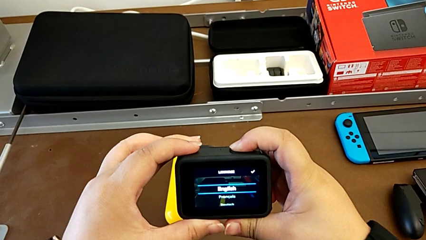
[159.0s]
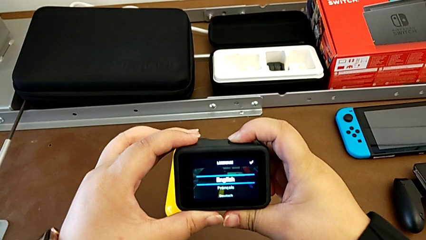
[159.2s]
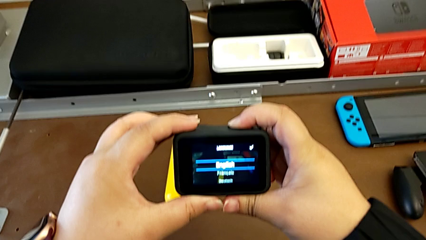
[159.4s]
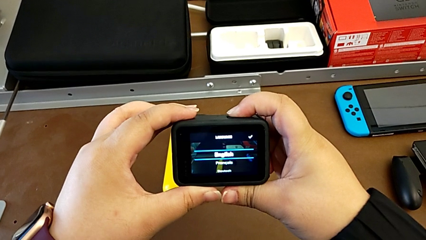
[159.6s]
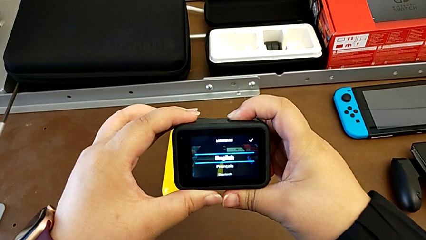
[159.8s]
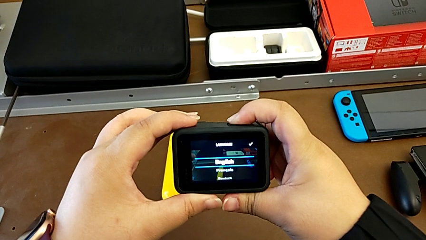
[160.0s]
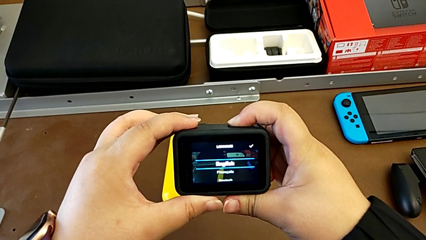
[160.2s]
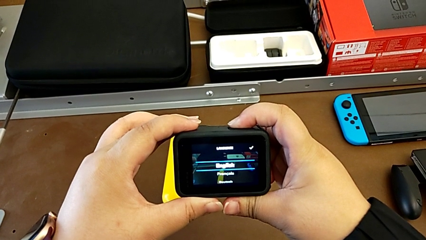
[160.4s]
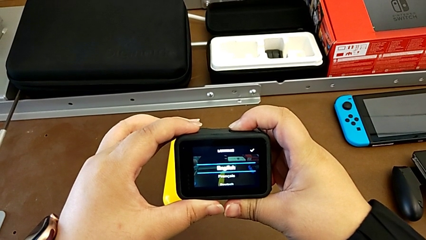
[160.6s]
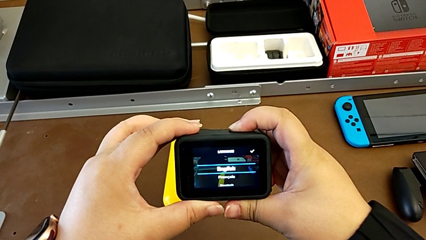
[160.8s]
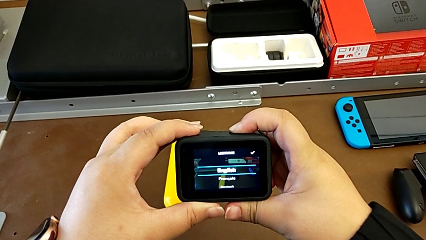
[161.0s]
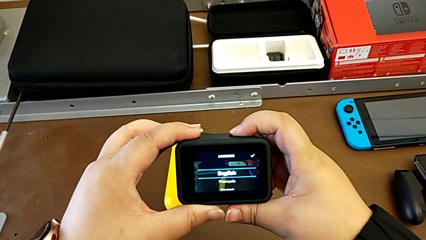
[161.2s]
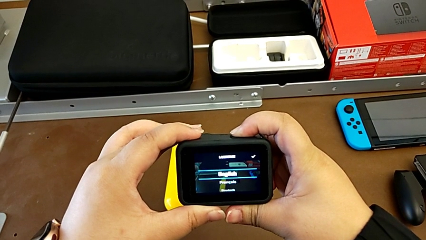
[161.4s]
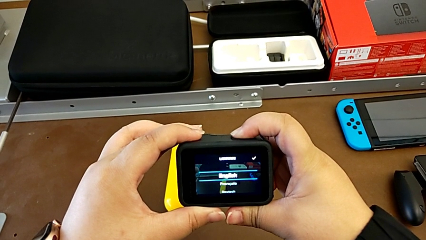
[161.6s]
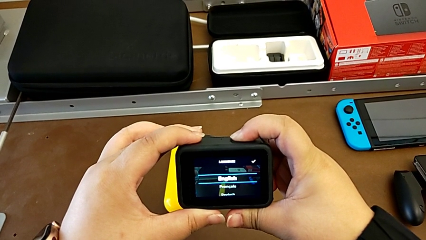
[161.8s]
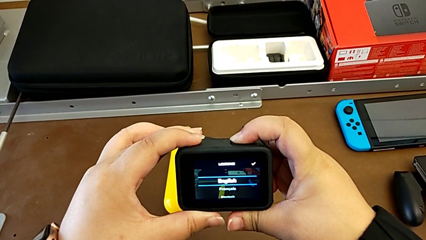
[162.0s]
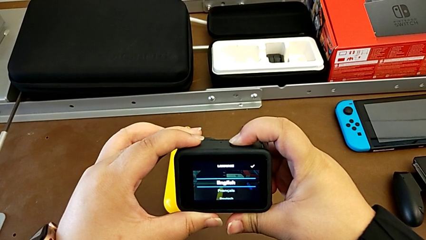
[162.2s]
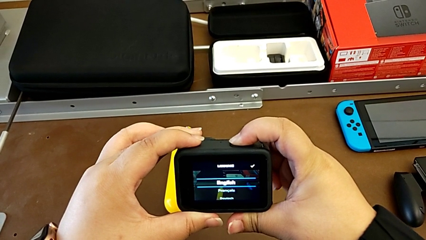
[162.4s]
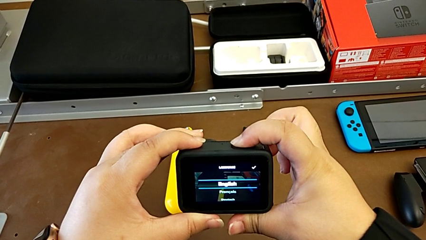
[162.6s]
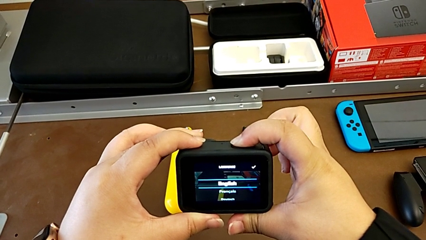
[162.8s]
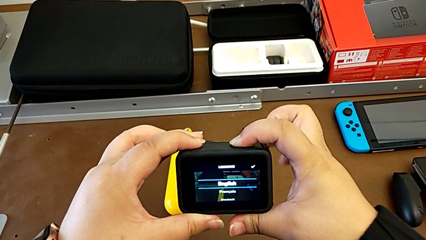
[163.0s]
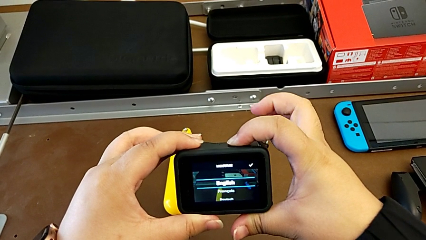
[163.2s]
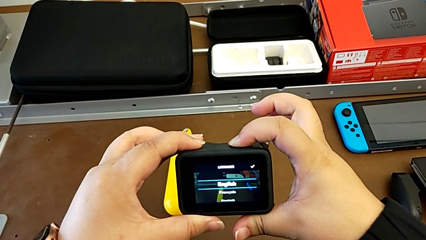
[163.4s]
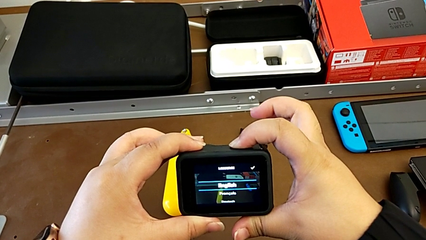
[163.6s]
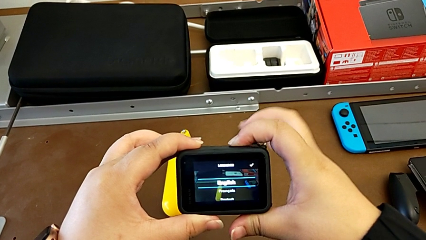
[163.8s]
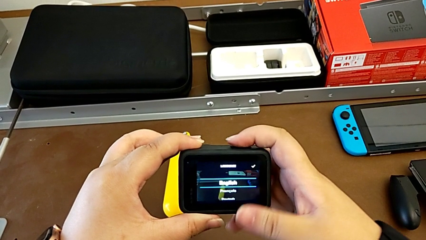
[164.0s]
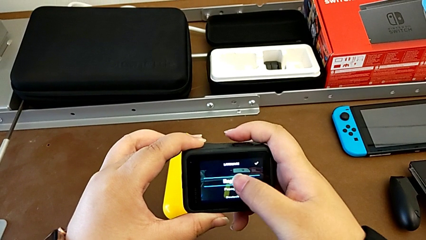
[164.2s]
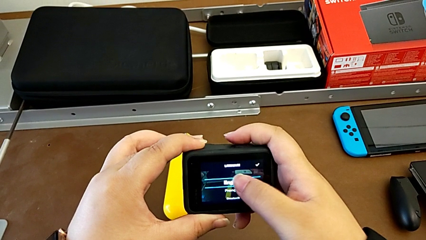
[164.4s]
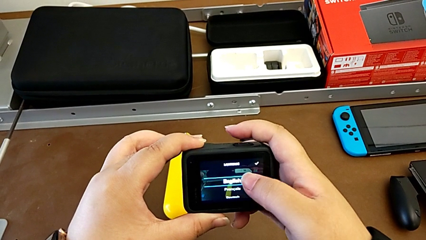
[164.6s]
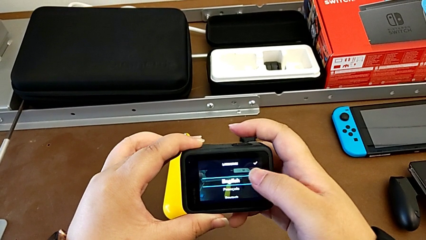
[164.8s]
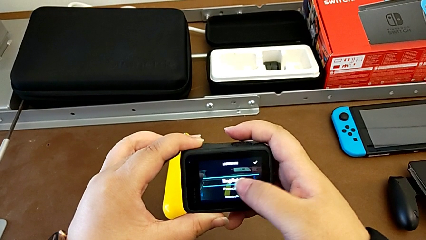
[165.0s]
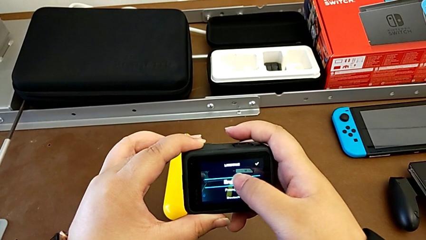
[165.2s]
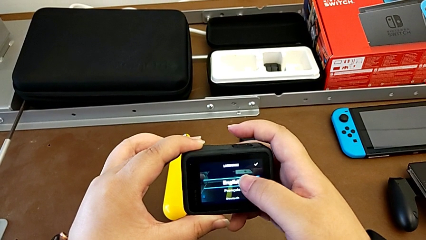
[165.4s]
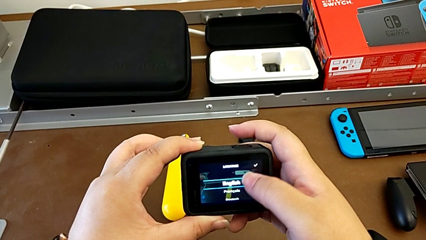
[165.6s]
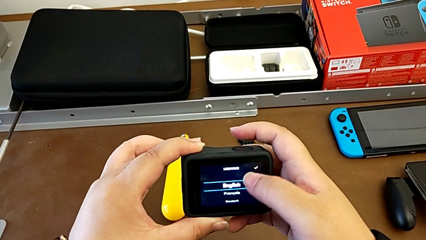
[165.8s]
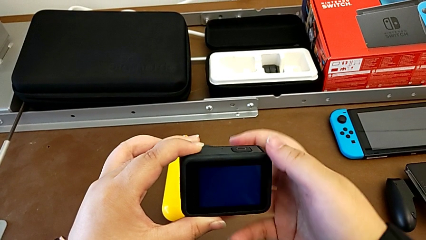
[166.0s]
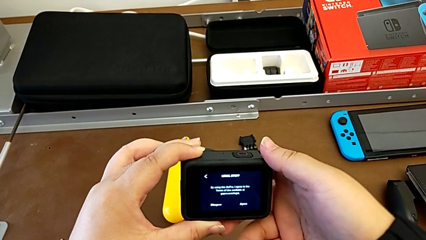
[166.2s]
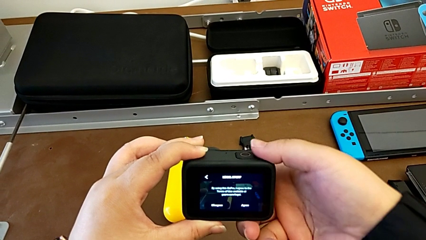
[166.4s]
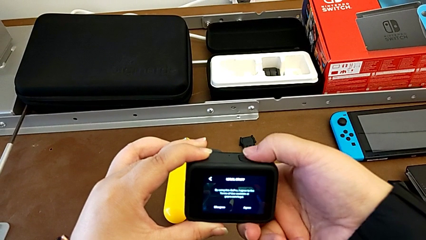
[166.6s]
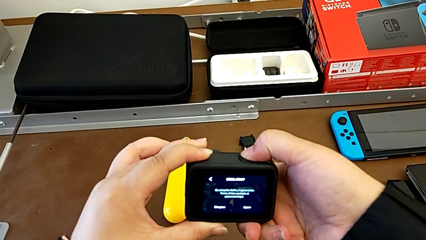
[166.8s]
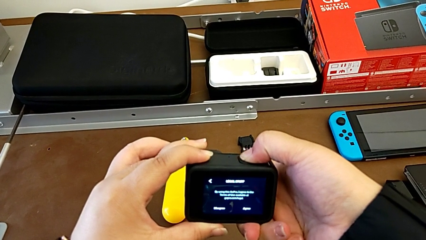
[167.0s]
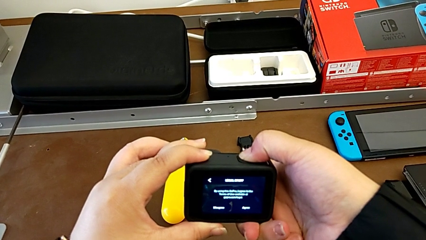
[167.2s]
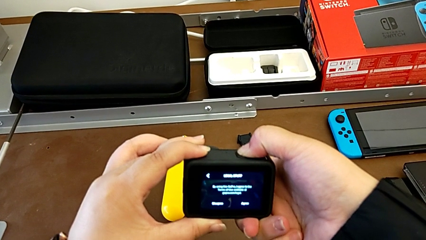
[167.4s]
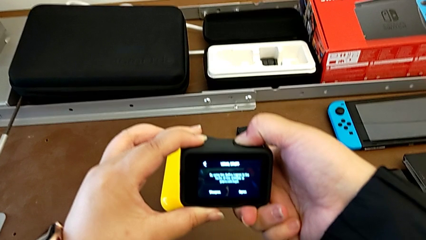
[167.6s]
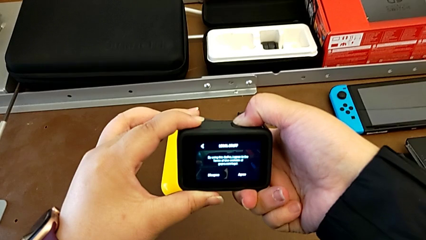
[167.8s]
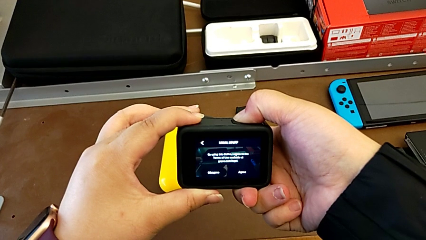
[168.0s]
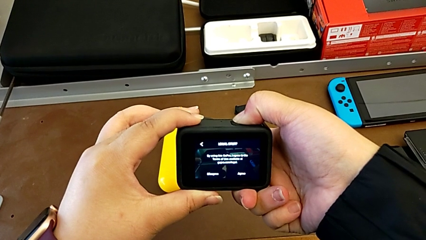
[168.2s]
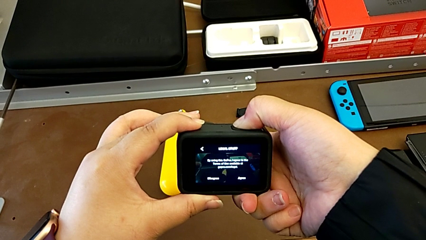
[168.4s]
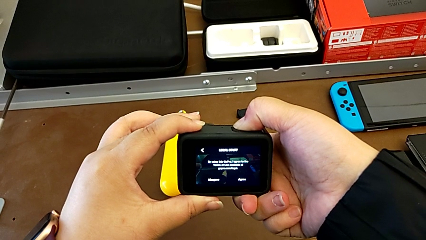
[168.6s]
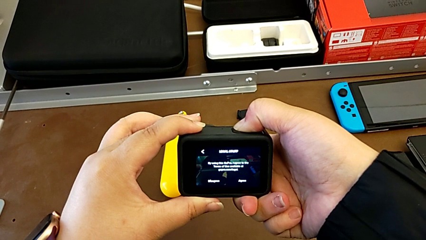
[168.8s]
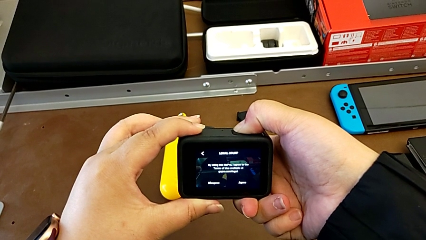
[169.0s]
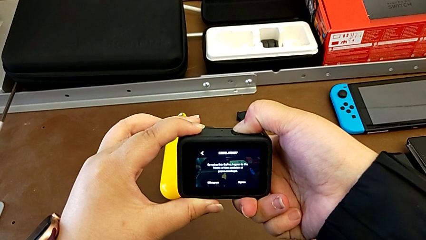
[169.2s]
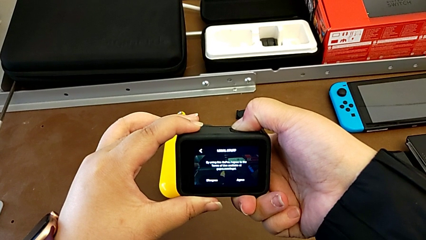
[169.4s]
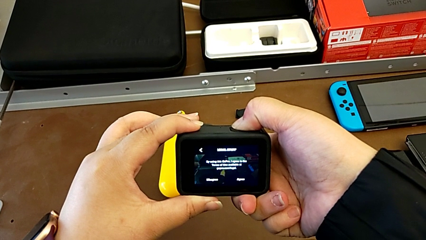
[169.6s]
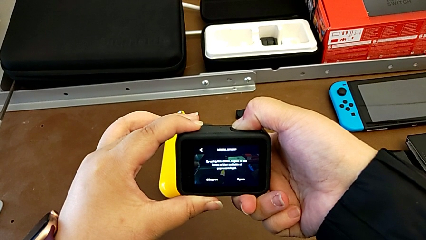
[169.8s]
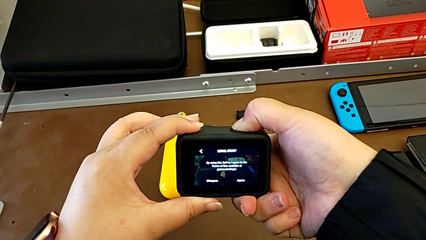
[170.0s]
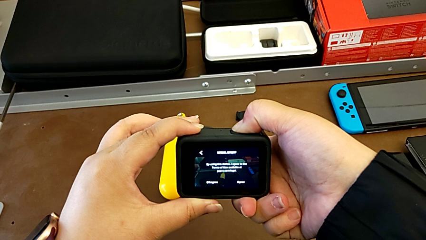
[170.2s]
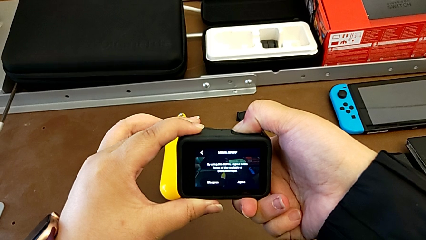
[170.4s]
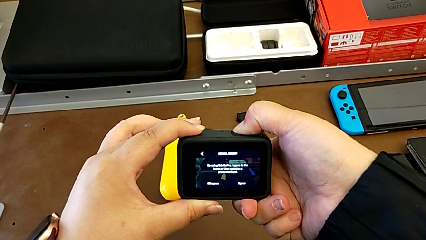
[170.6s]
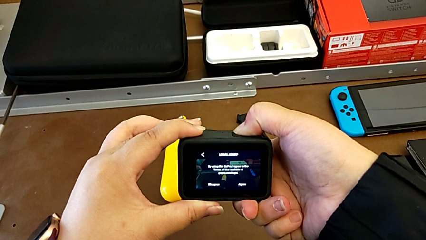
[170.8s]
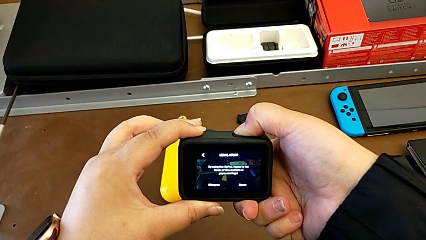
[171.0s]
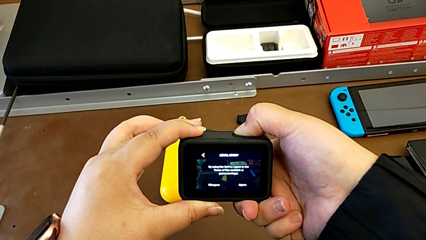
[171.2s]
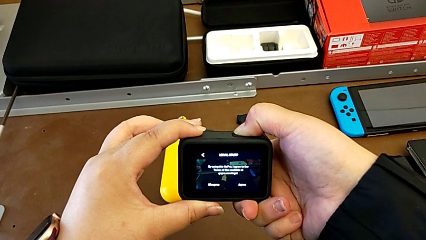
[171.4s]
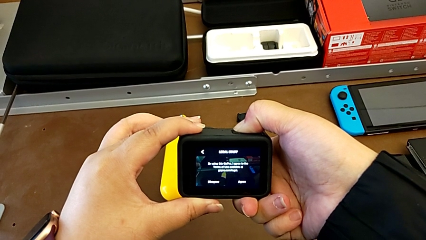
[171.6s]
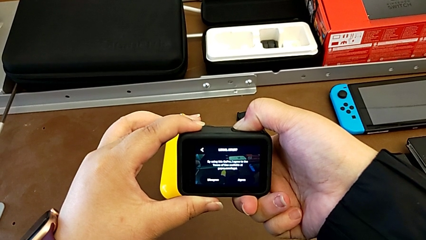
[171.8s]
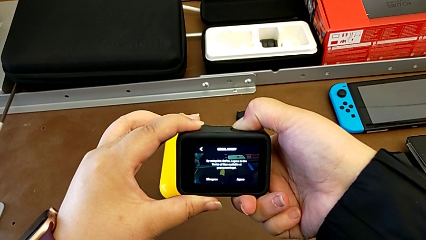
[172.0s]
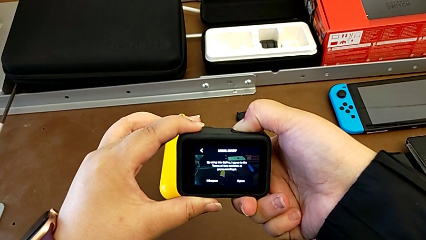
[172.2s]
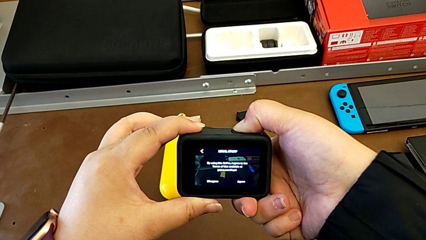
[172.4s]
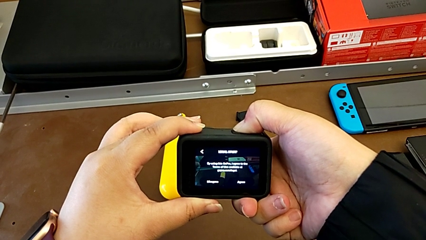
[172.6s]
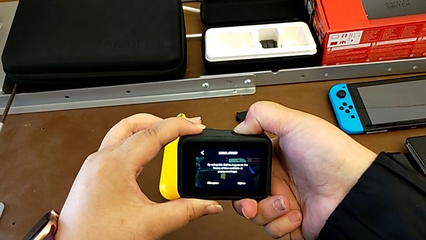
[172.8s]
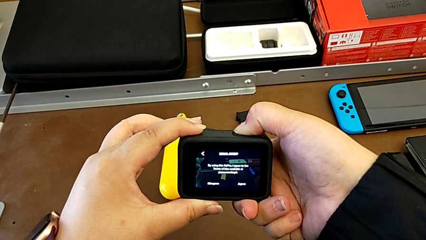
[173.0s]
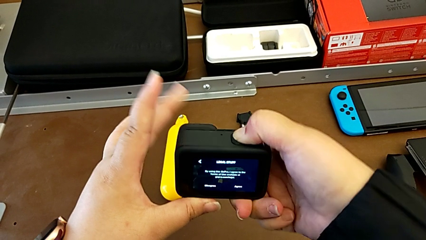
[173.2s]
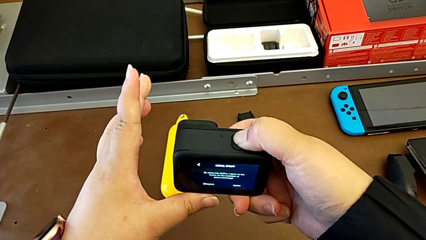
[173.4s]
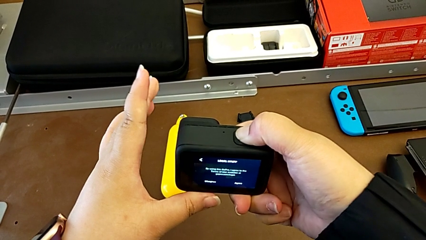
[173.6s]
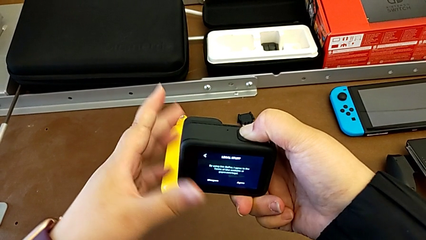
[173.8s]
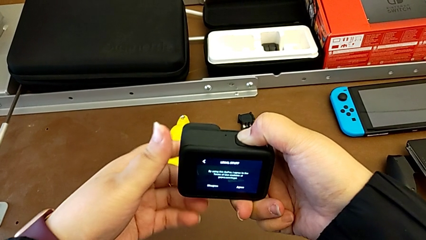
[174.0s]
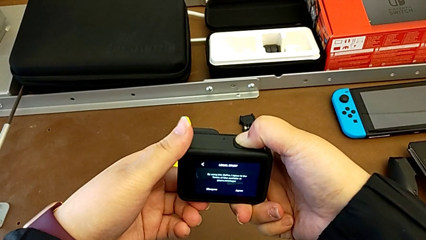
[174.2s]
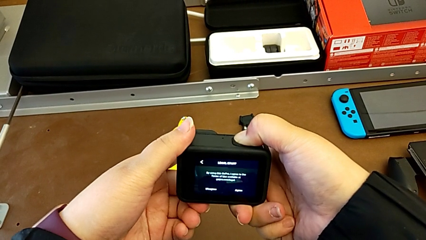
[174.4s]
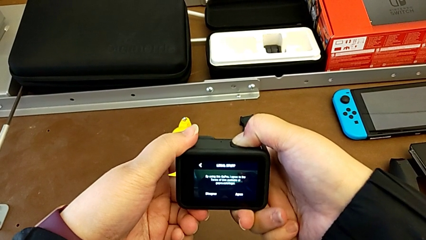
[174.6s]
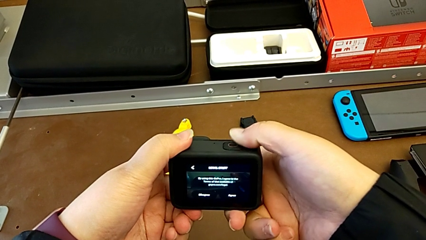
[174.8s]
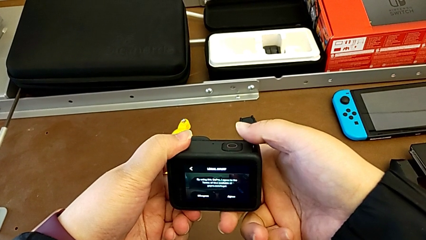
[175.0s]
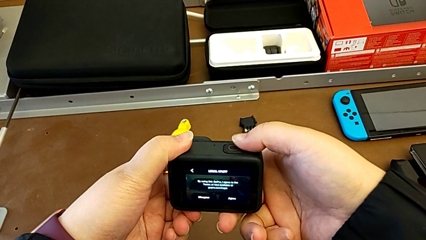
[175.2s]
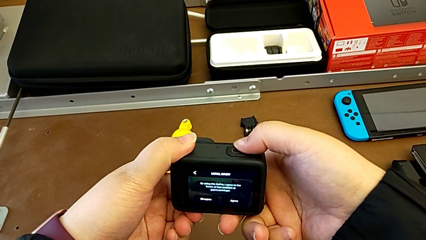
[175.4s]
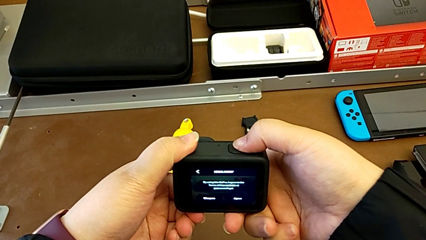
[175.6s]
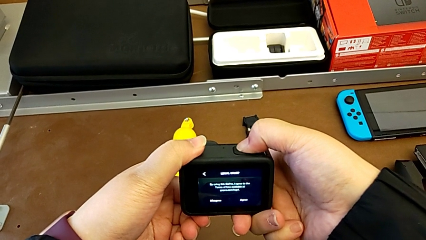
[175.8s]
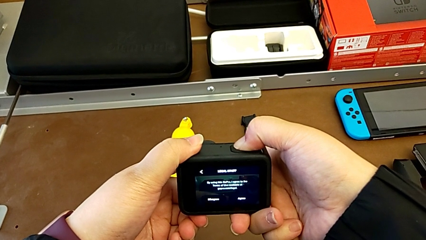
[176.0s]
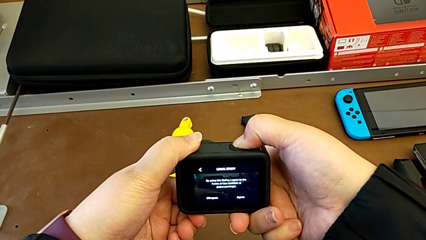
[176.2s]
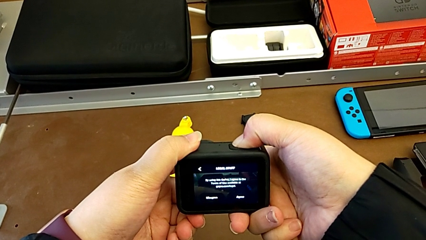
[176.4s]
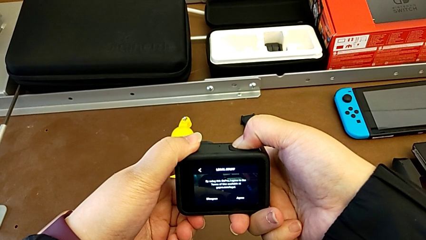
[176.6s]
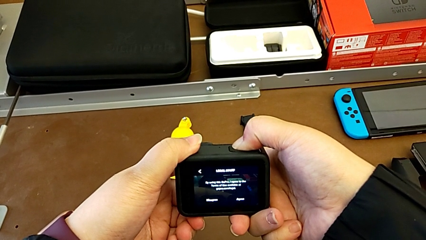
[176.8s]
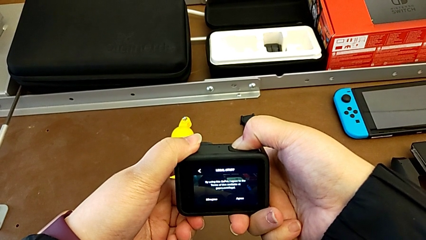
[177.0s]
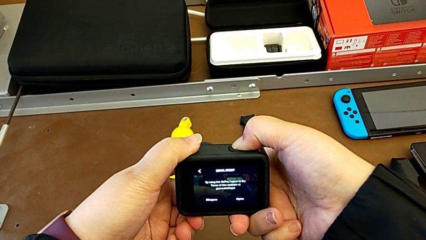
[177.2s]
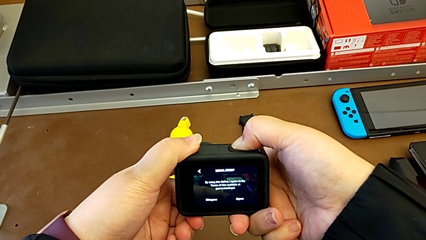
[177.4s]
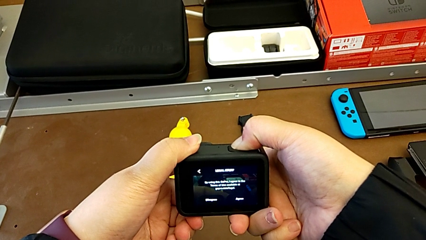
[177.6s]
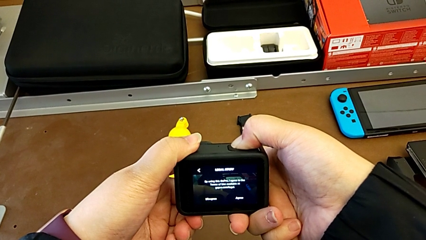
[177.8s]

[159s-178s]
The camera wearer is pressing the button on the GoPro. They keep pressing the button and begin to touch the touch screen.
